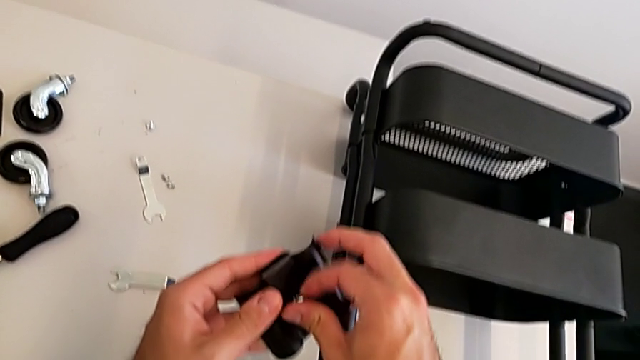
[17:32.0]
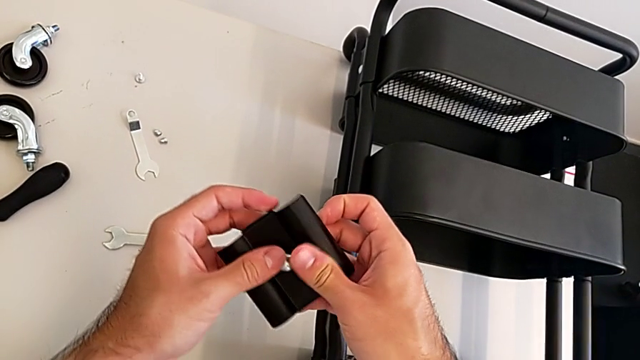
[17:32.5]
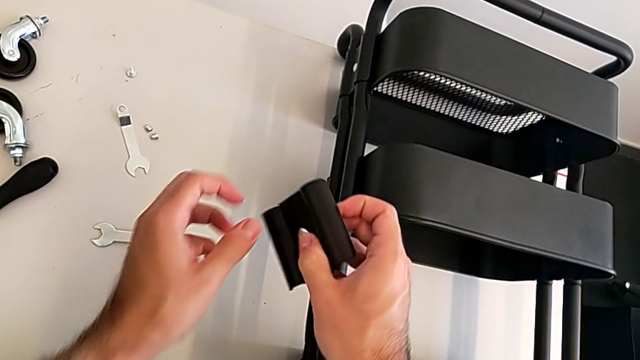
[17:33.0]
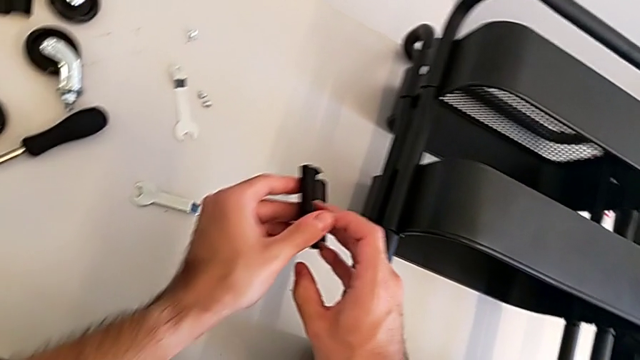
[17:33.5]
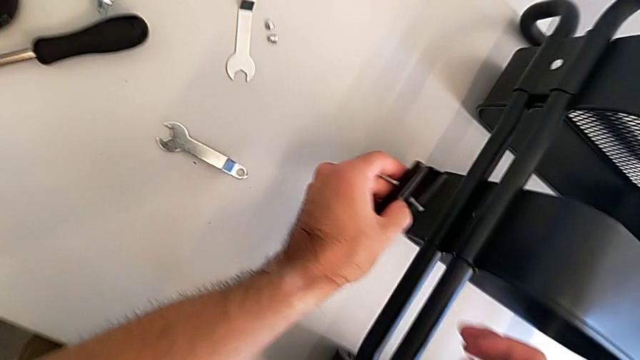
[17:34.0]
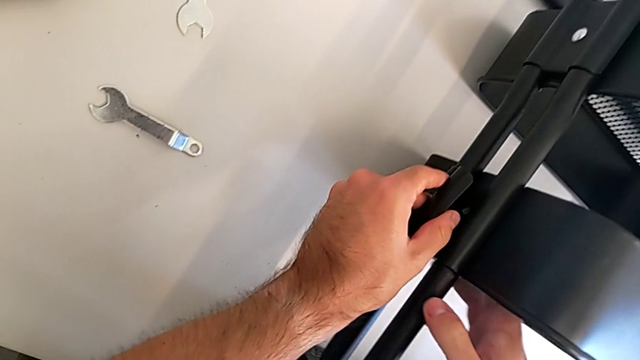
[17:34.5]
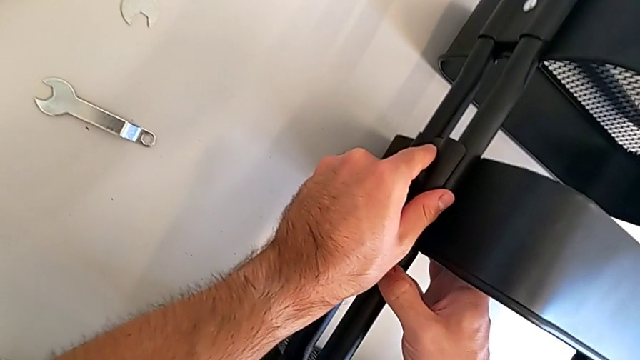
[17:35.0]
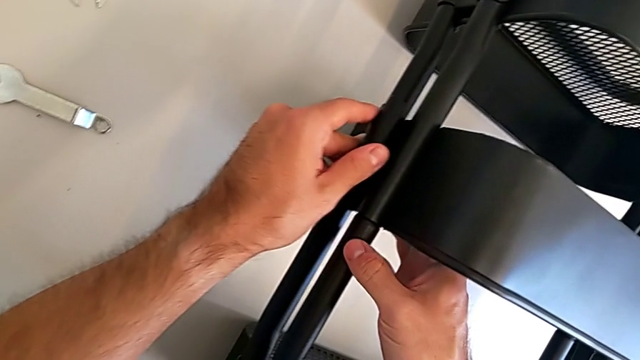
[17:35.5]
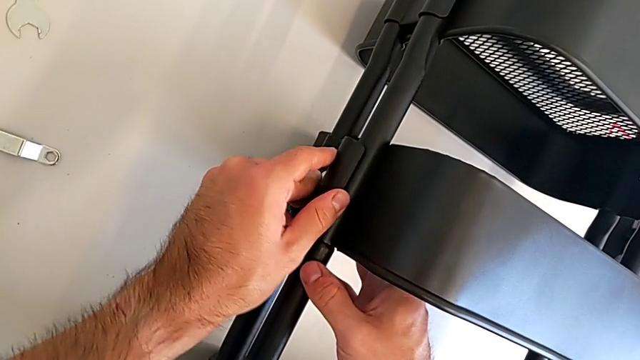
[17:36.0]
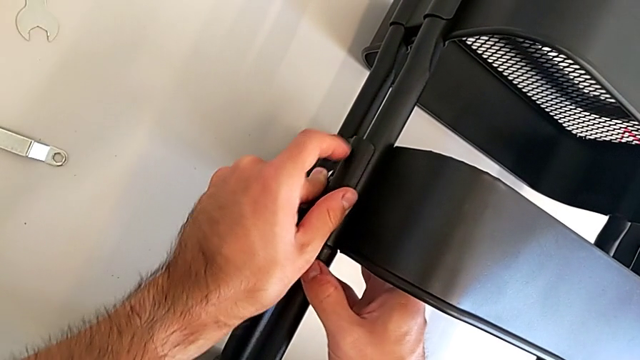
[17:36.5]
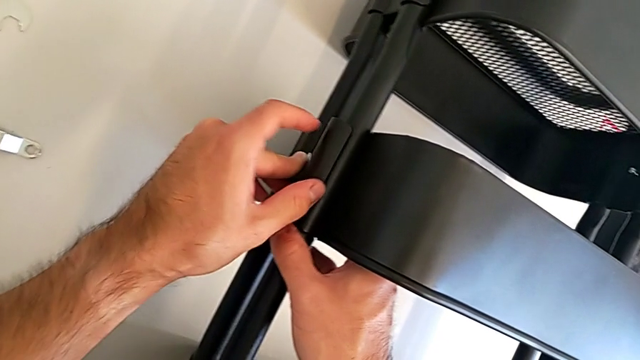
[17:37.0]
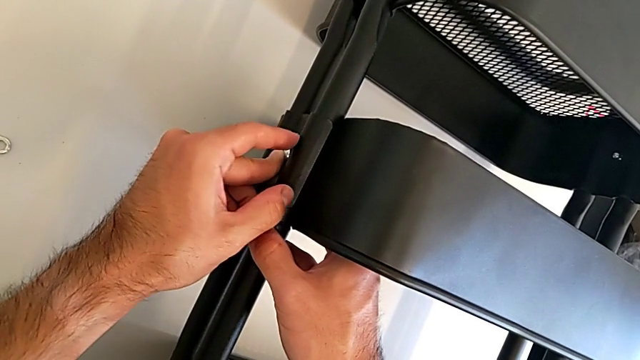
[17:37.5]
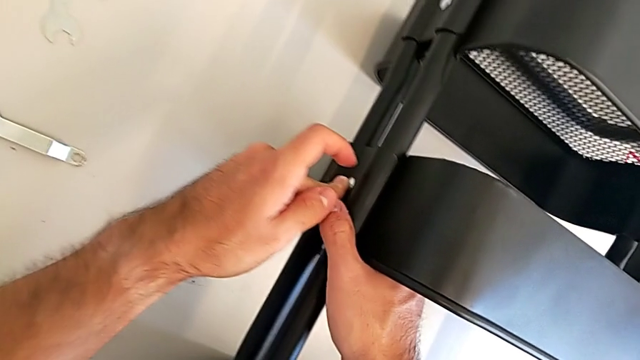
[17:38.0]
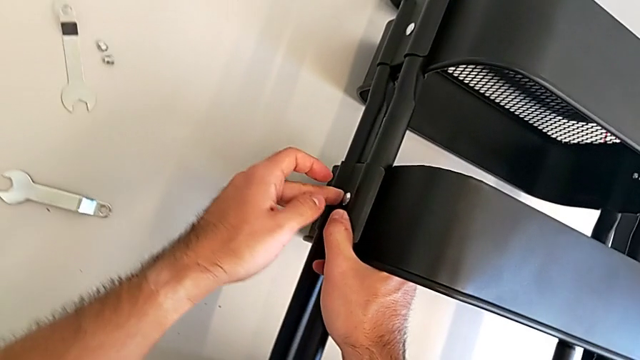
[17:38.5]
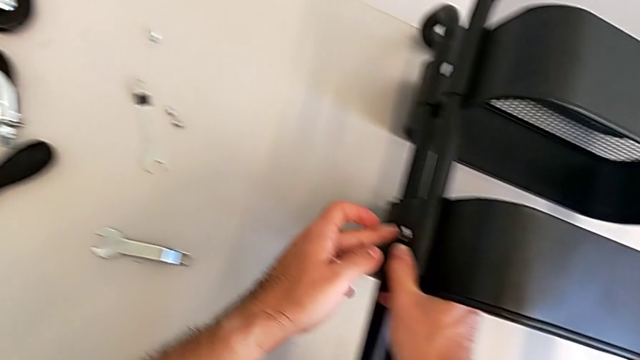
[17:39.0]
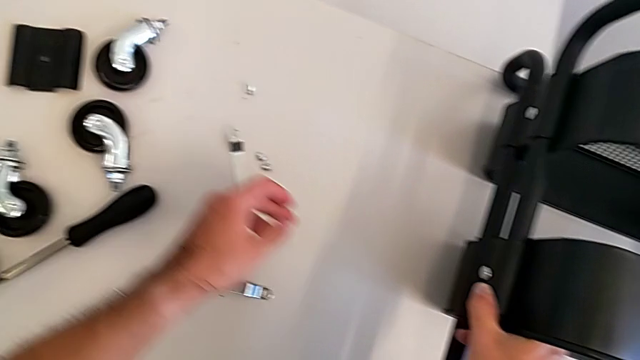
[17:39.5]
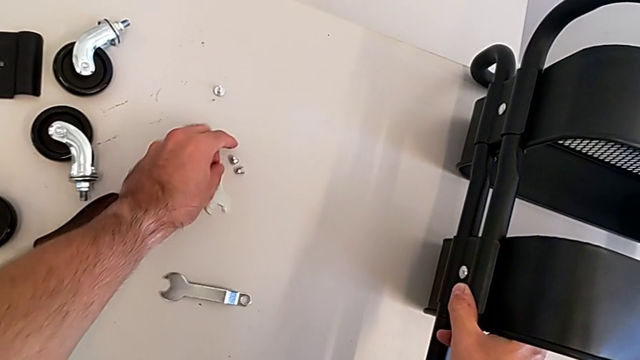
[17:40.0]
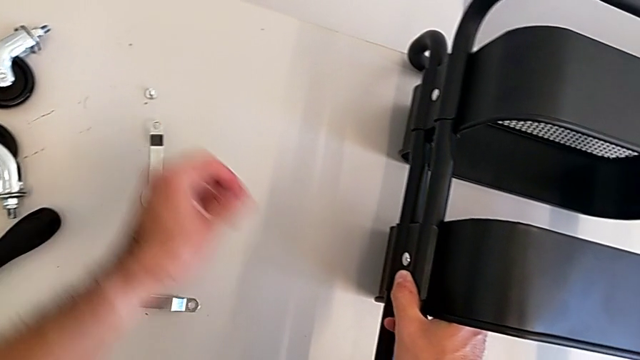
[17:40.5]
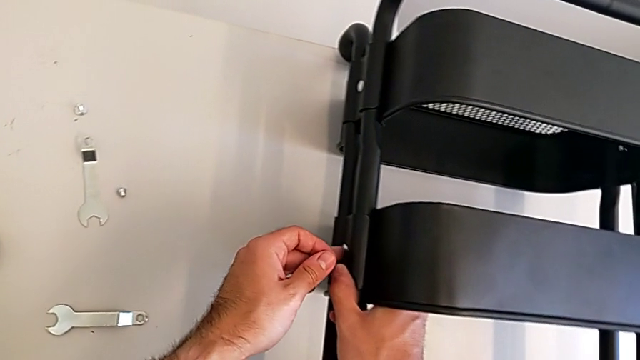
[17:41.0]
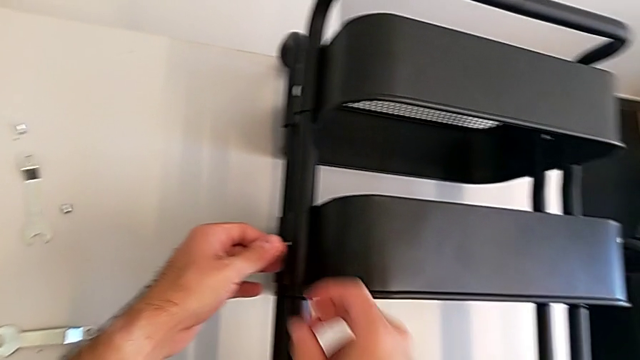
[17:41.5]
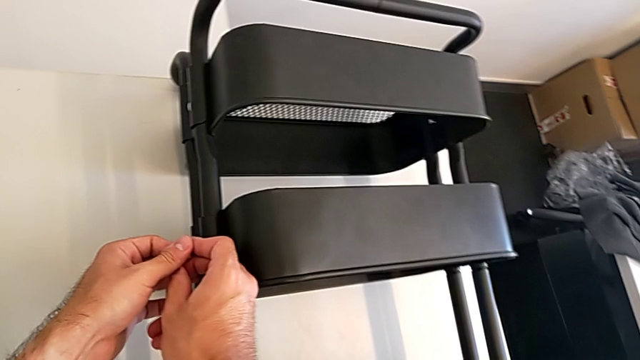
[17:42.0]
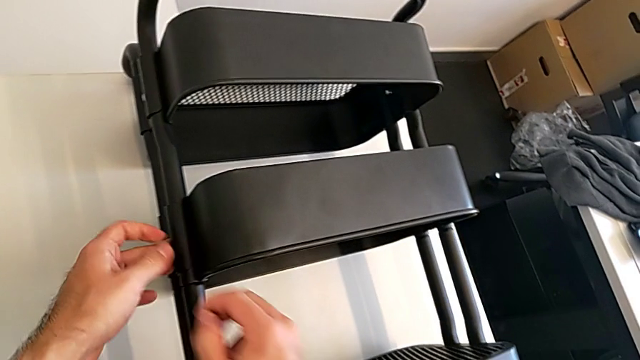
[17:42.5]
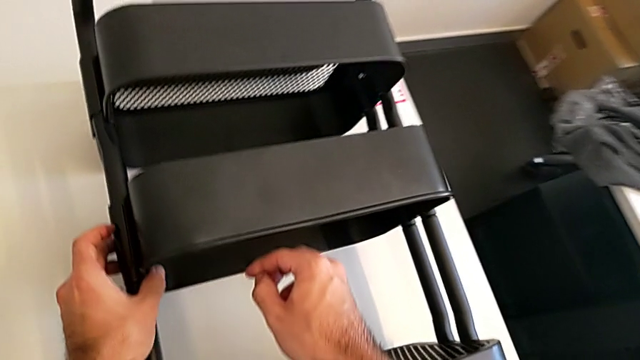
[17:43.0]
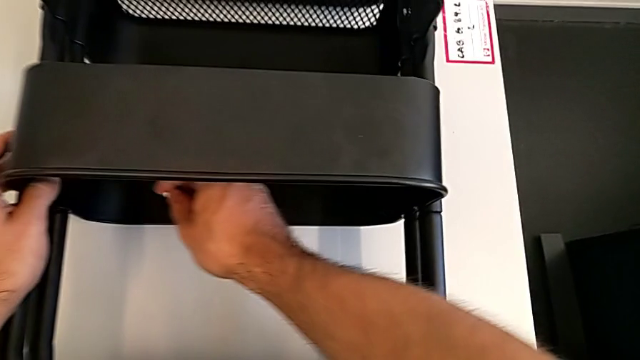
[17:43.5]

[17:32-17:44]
The camera wearer is screwing the middle grid tray. They insert the screw, insert the middle bracket and grab the hexagon cap nut.

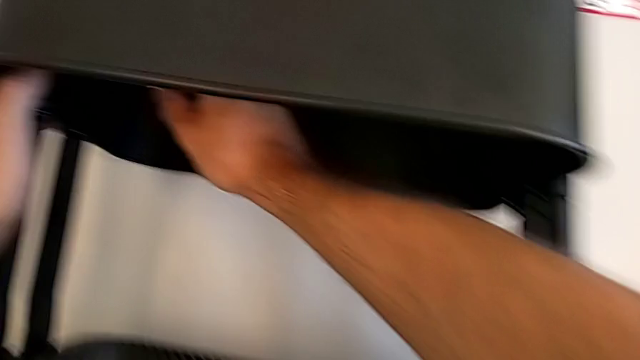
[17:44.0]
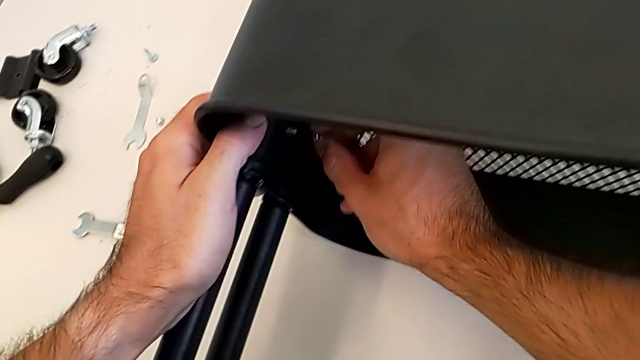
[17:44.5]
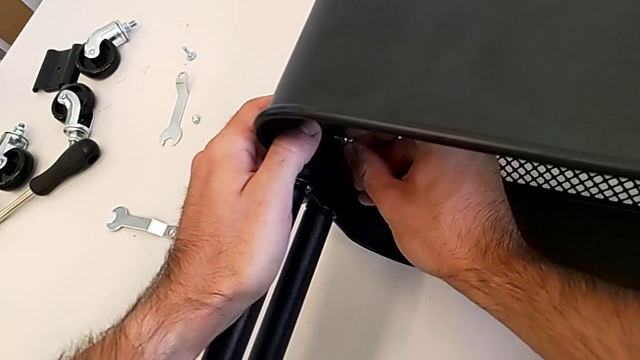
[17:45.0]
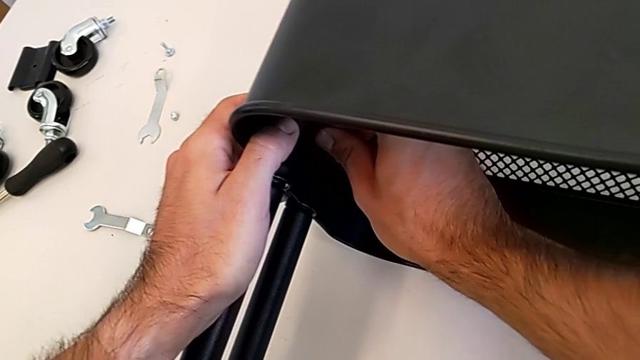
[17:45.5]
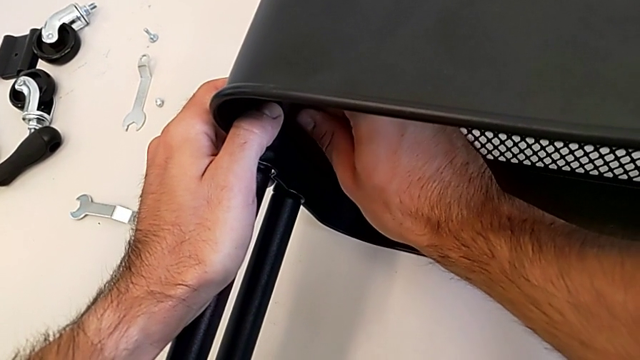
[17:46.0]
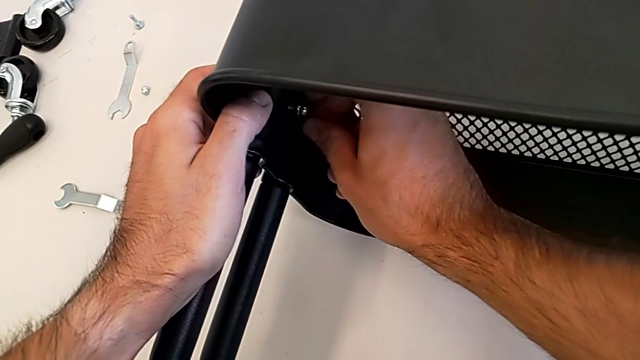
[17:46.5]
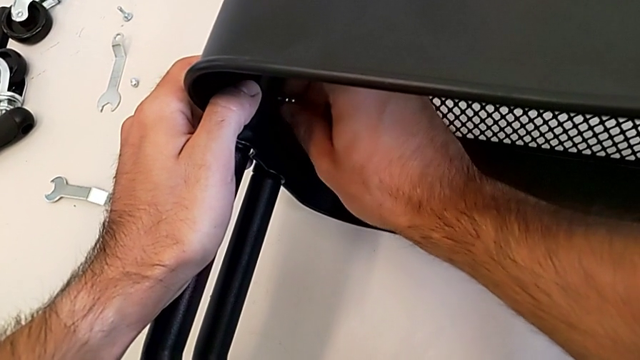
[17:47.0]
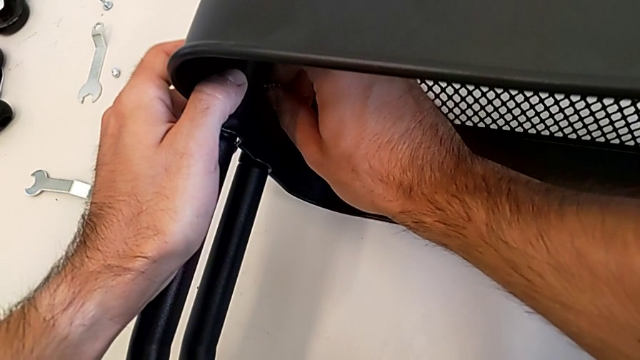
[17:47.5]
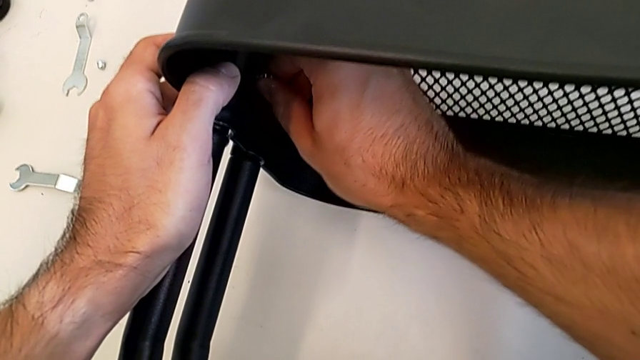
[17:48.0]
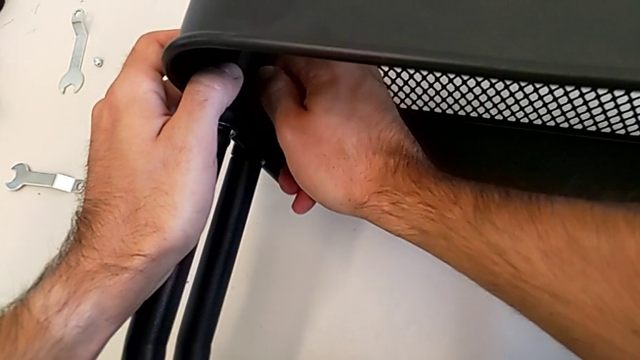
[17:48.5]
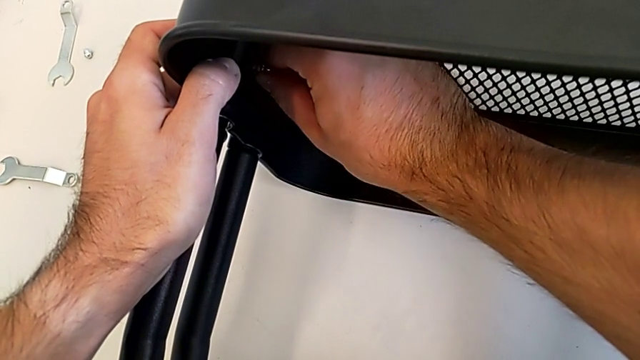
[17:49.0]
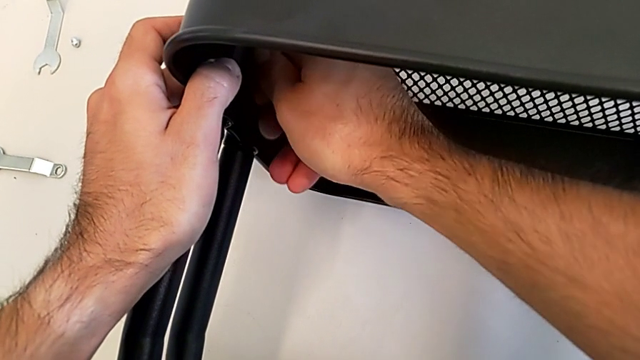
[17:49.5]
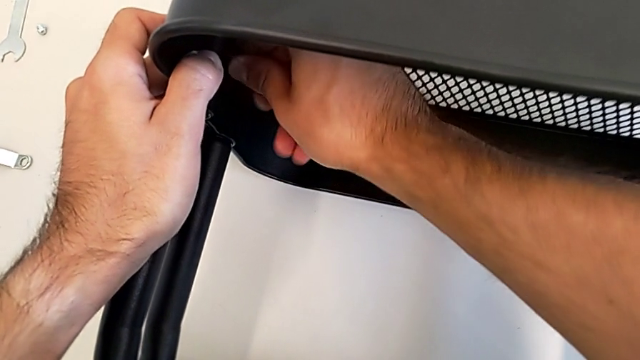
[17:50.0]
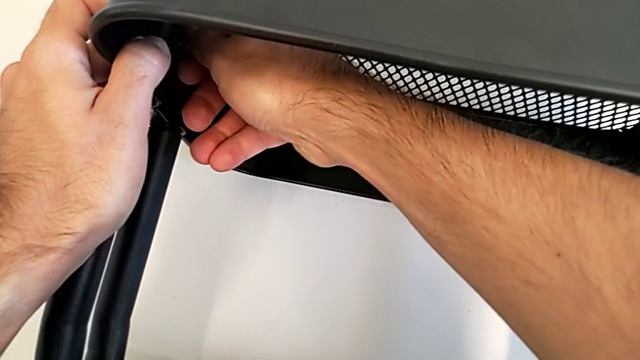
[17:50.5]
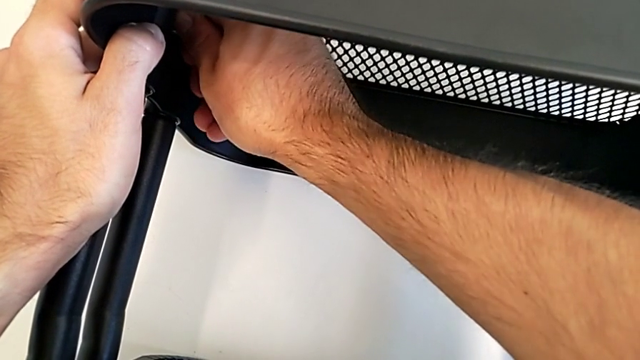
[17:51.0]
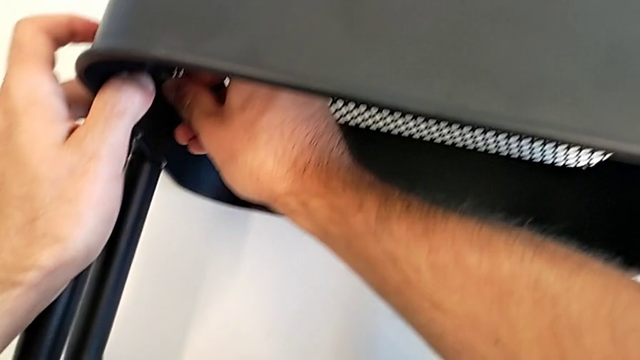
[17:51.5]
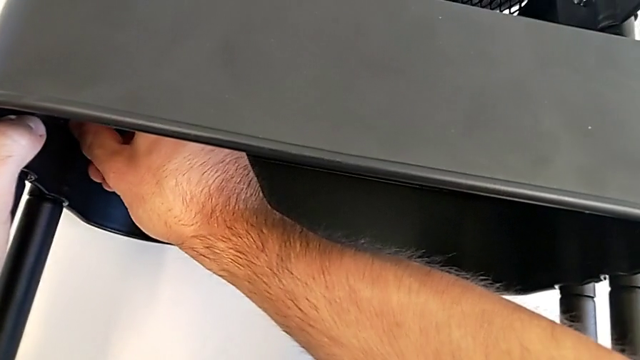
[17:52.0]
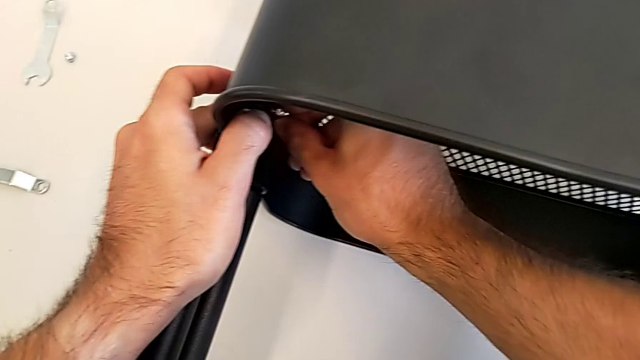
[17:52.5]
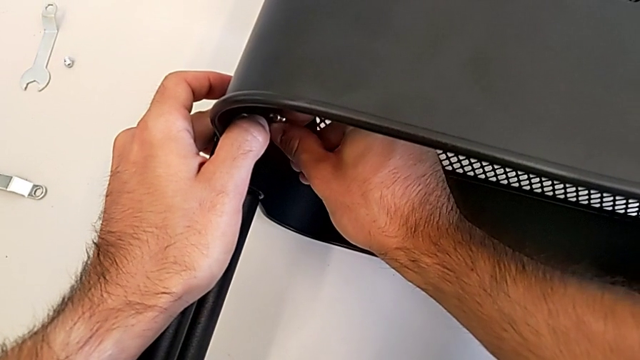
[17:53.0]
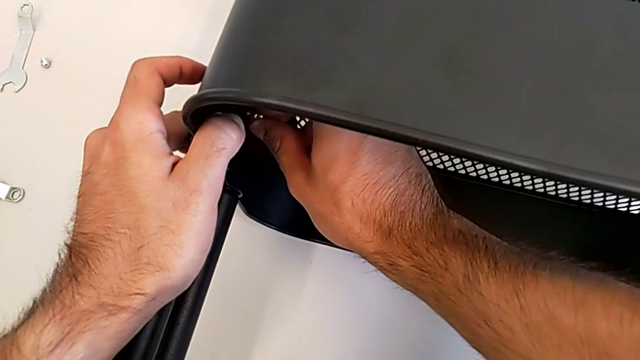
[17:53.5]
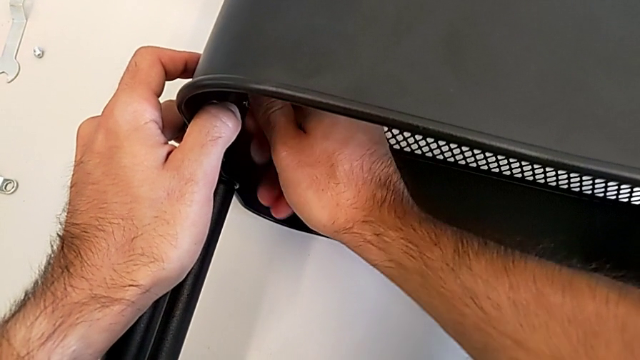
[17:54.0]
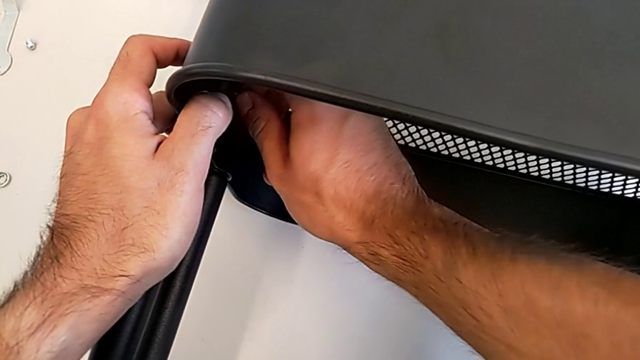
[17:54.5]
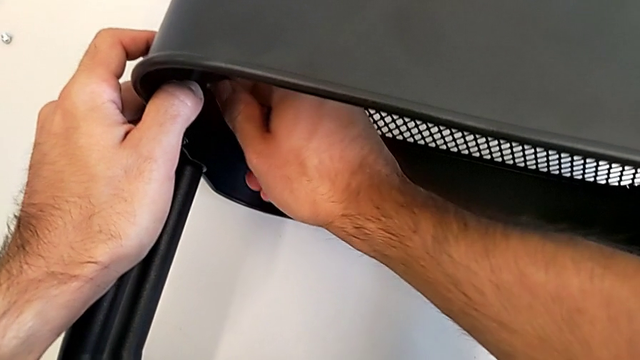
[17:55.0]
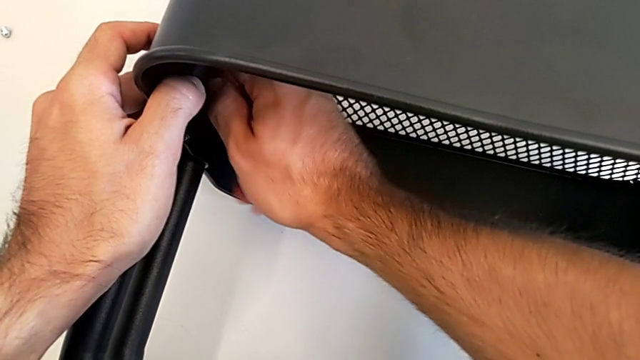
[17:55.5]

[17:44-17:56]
The camera wearer is screwing the middle grid tray. They begin to screw the hexagon cap nut.
